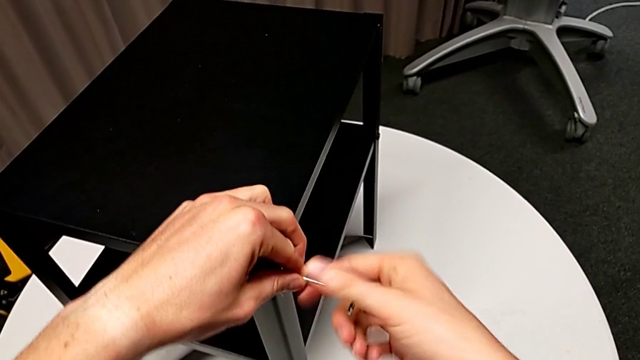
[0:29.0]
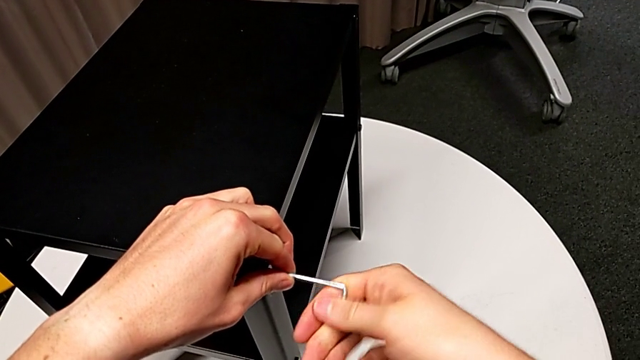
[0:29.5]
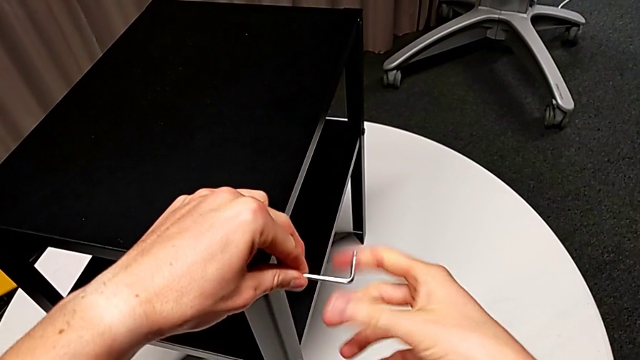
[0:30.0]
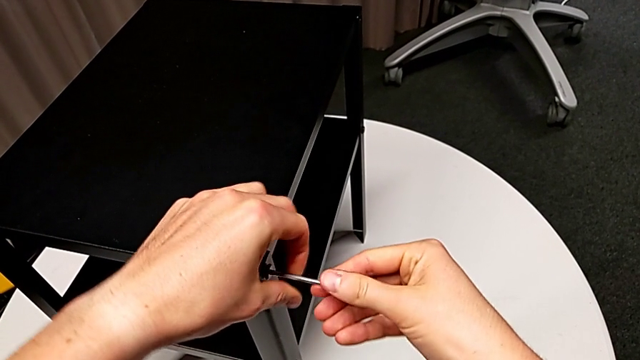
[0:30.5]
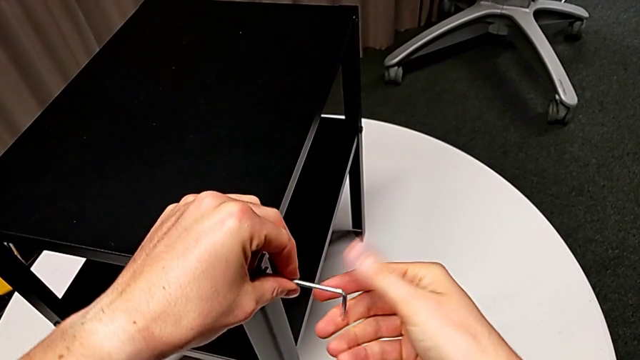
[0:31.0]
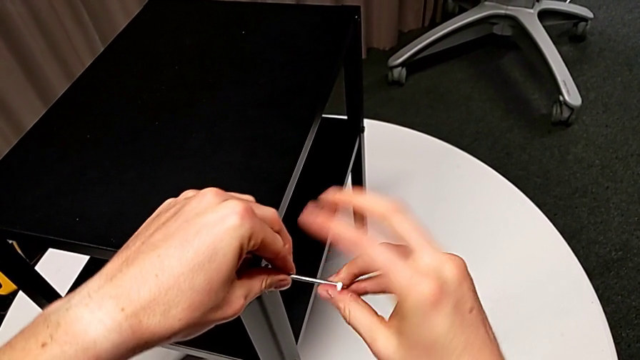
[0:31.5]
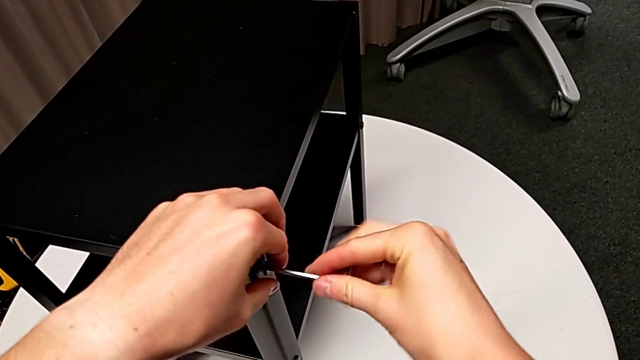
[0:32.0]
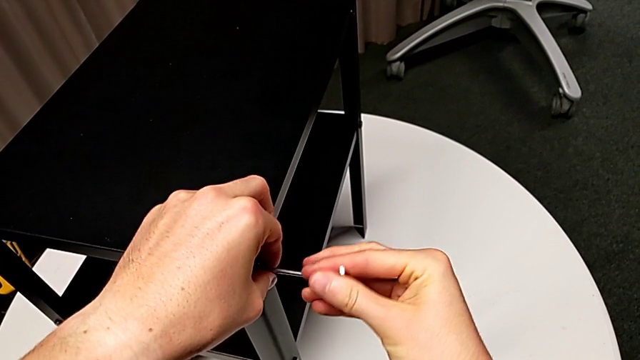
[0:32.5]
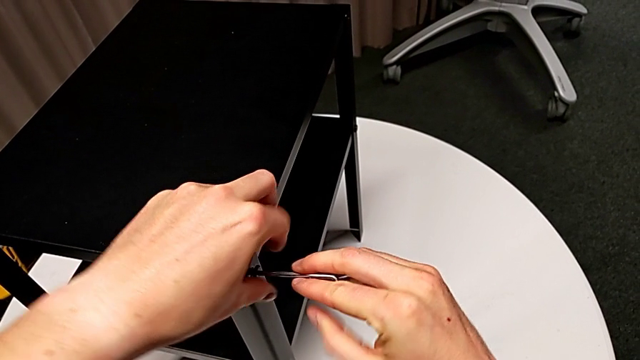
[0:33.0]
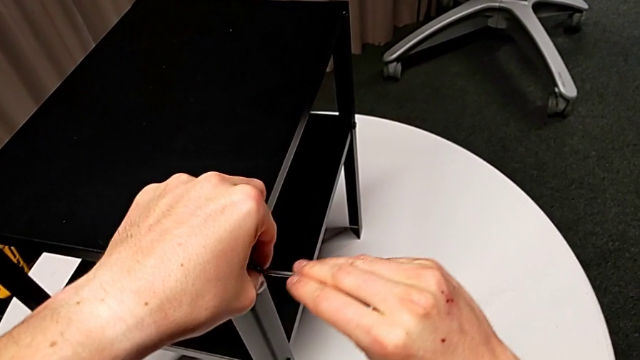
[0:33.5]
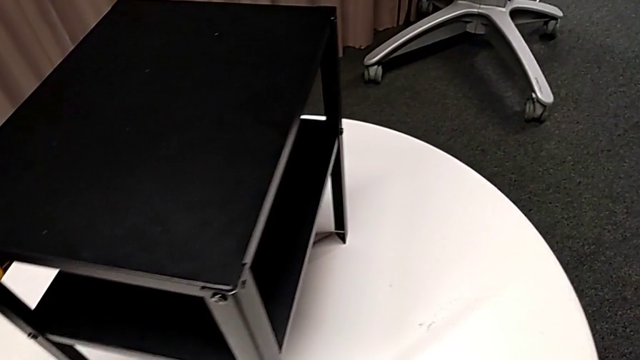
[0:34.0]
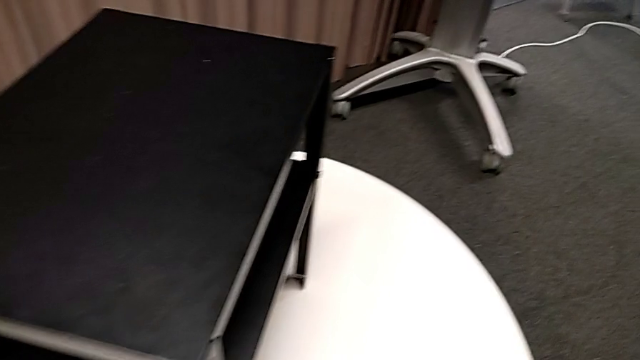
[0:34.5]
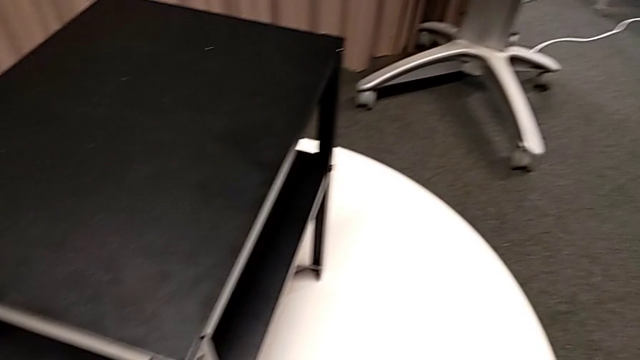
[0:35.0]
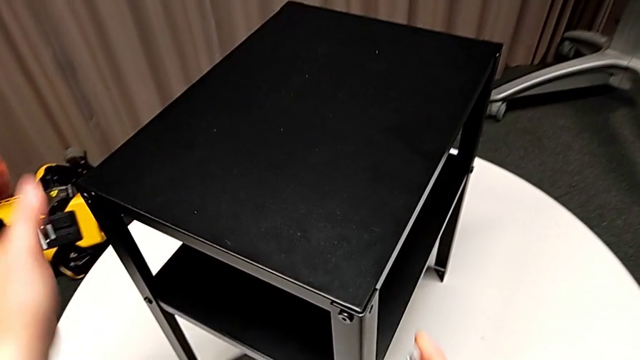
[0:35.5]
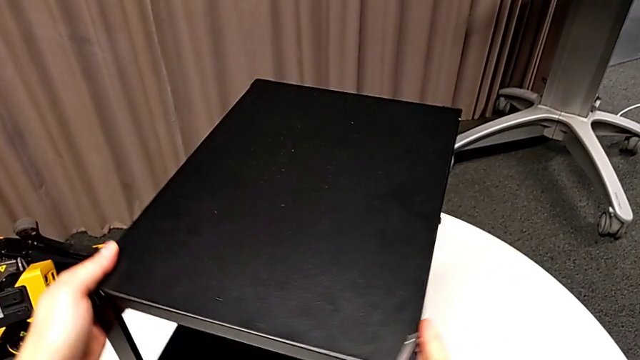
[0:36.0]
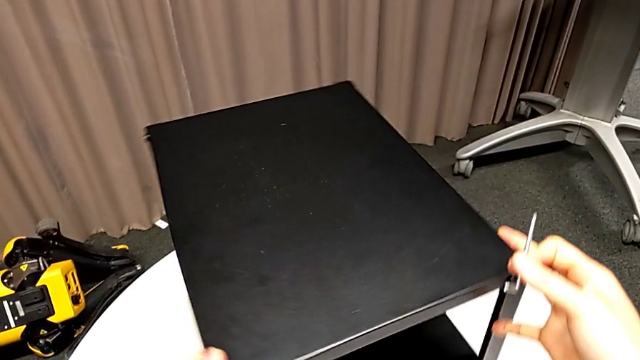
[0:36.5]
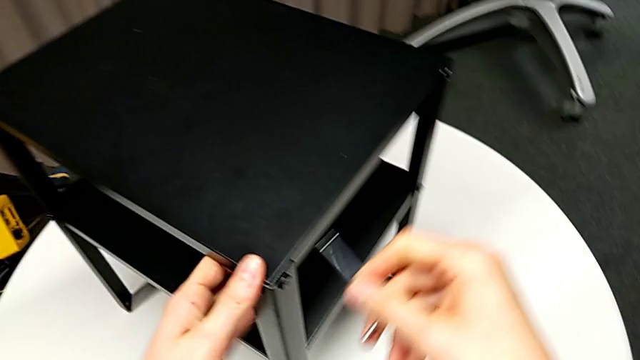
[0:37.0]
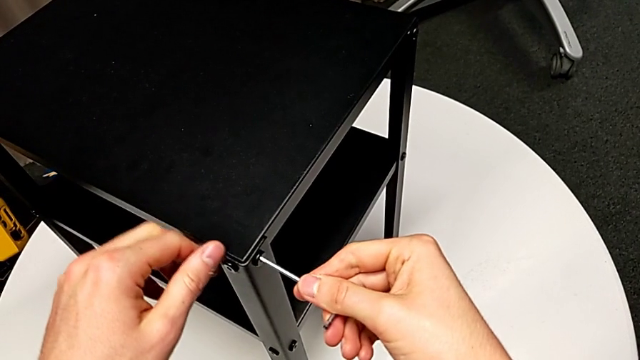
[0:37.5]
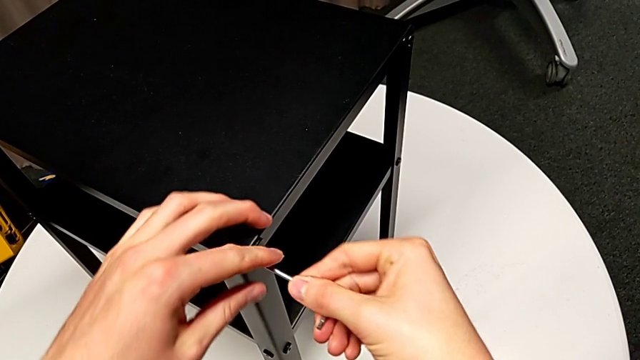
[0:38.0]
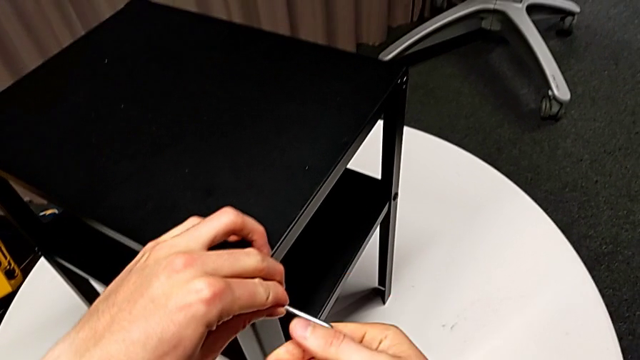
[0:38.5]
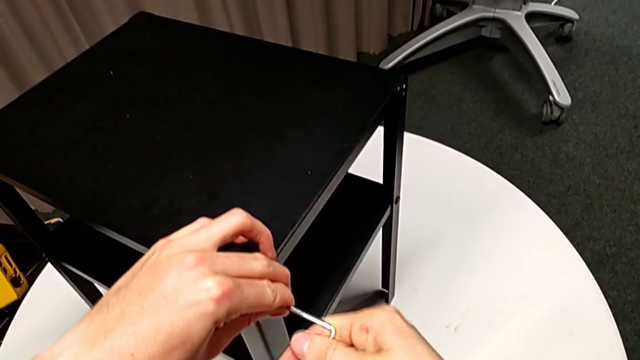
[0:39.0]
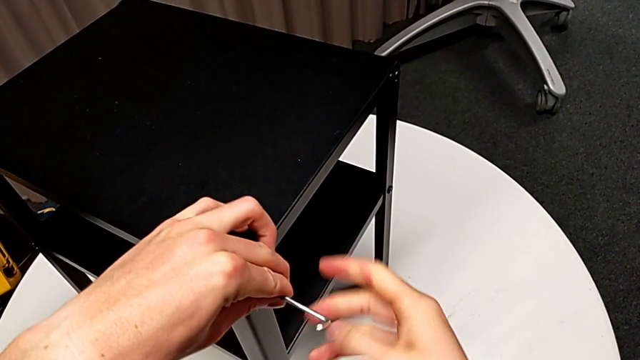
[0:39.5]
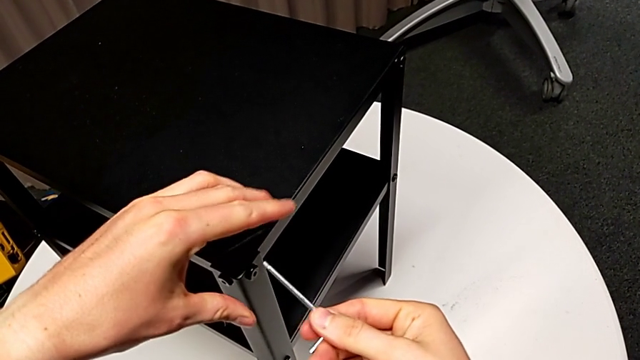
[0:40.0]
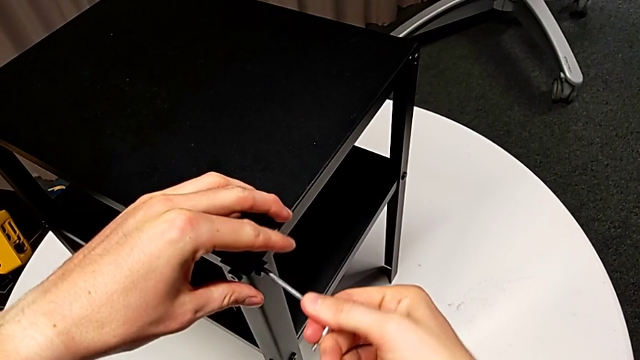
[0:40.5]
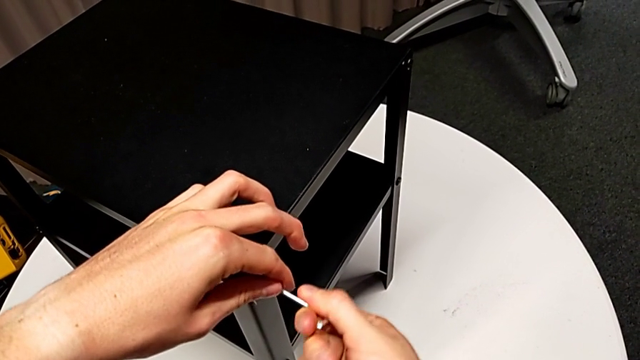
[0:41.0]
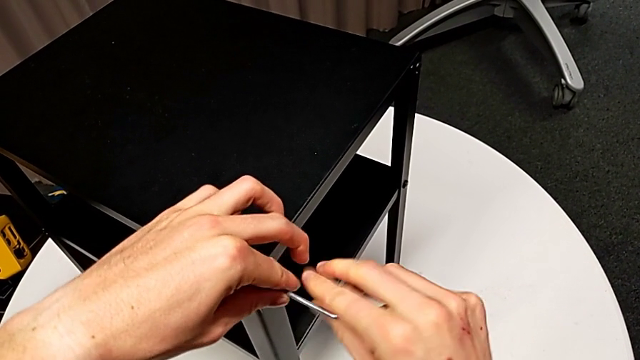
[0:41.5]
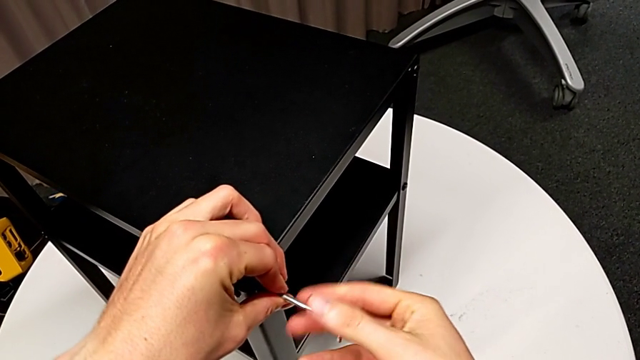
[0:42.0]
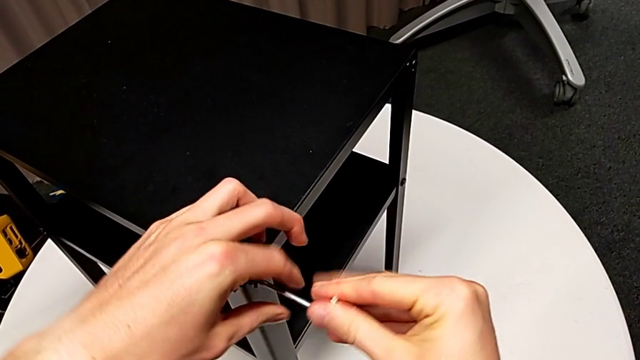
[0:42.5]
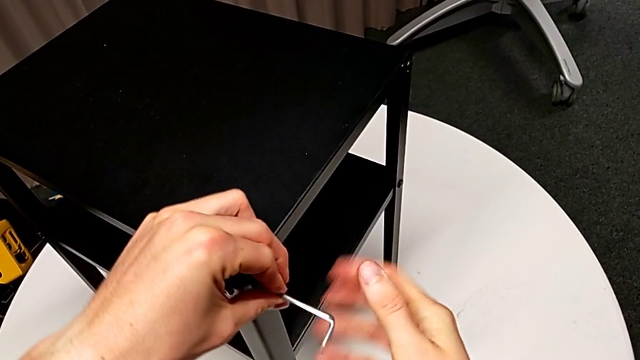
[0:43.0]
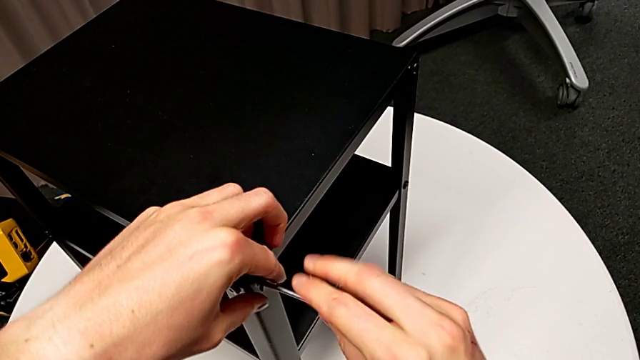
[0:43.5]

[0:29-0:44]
The camera wearer is disassembling the top table of the furniture. They unscrew the hex socket head, disassemble it with the left hand, withdraw the Allen wrench with the right hand, place the hex socket head, rotate the nightstand, insert the Allen wrench and unscrew the hex socket head.

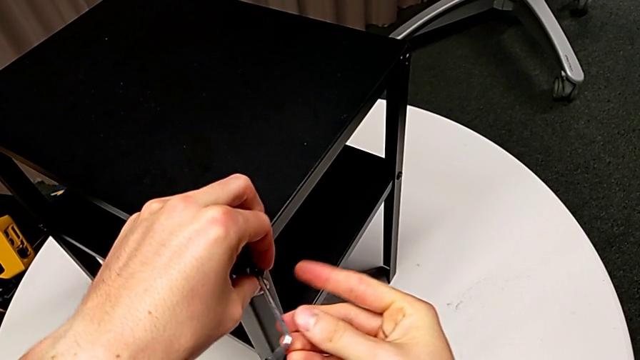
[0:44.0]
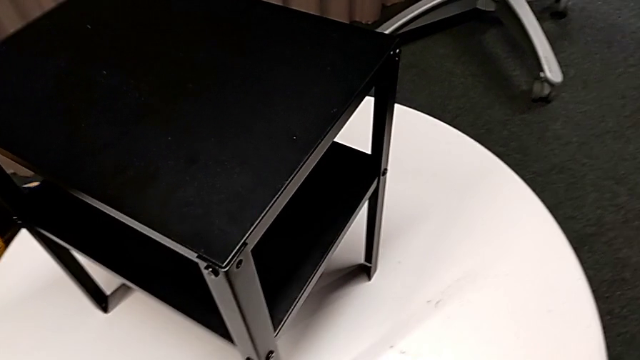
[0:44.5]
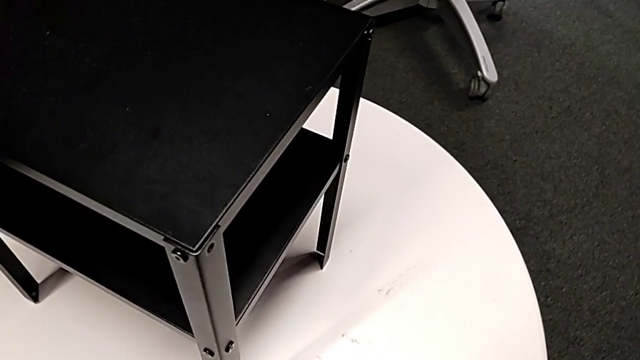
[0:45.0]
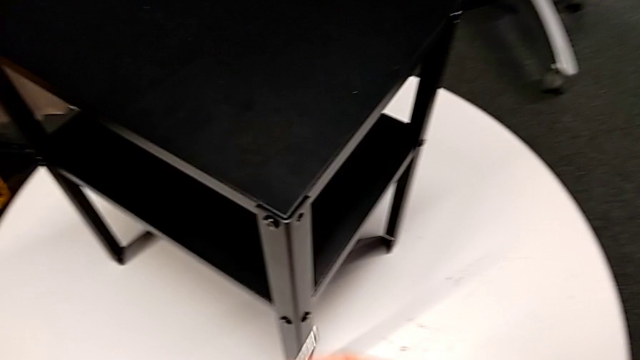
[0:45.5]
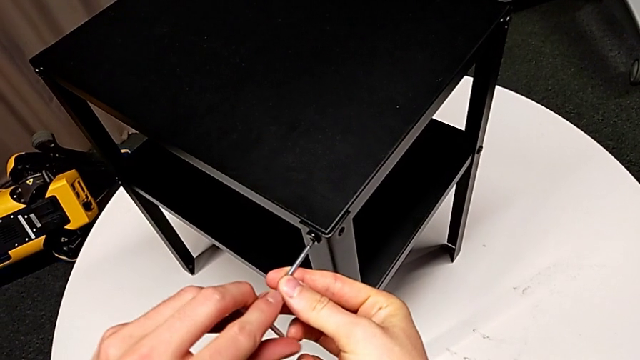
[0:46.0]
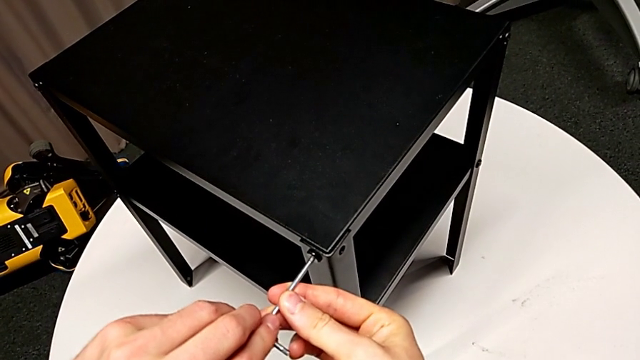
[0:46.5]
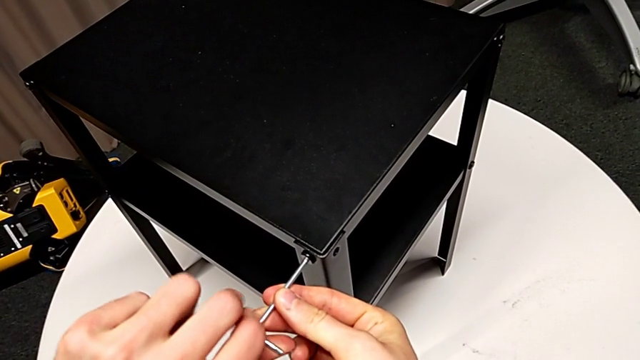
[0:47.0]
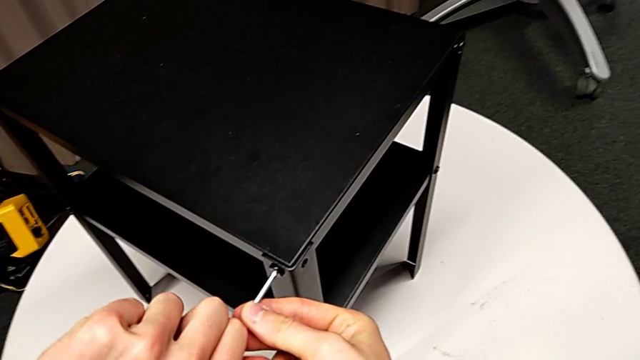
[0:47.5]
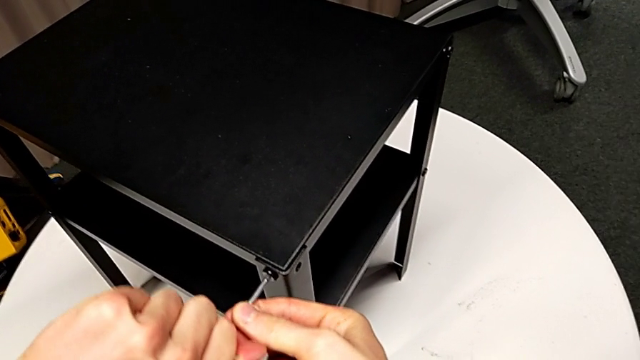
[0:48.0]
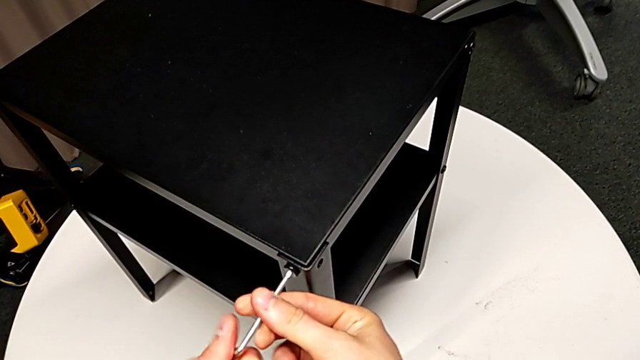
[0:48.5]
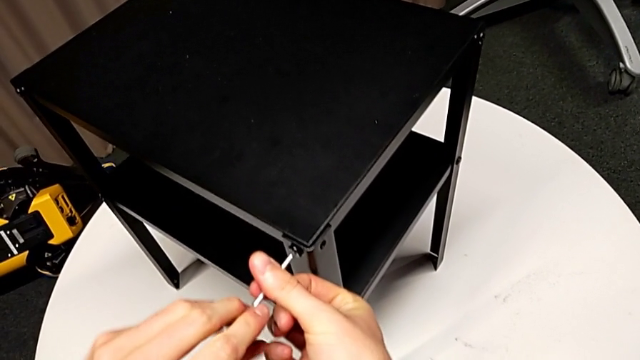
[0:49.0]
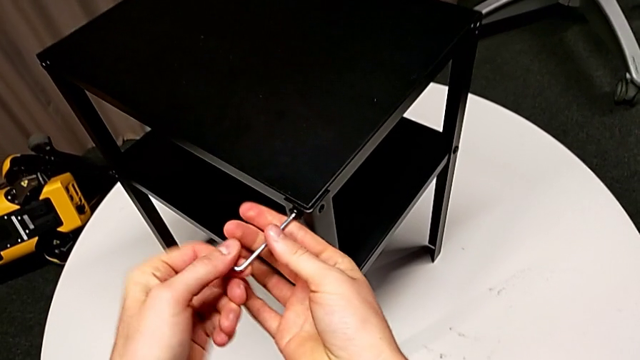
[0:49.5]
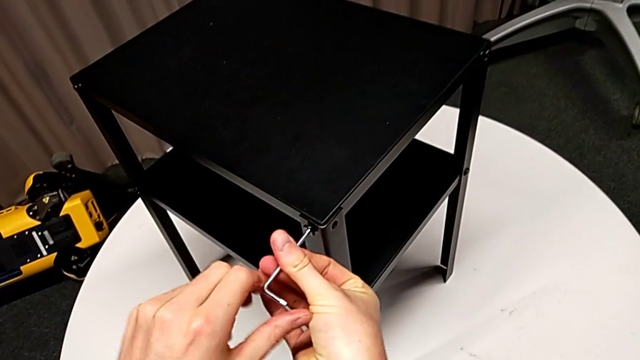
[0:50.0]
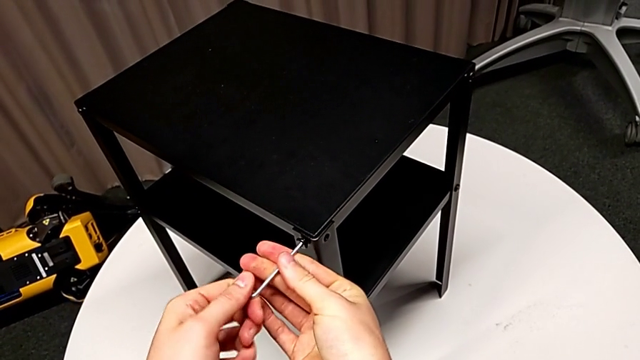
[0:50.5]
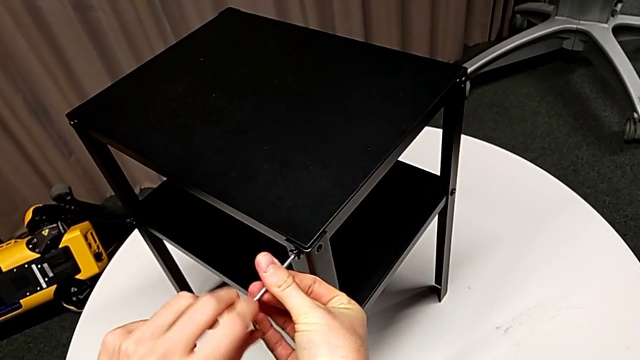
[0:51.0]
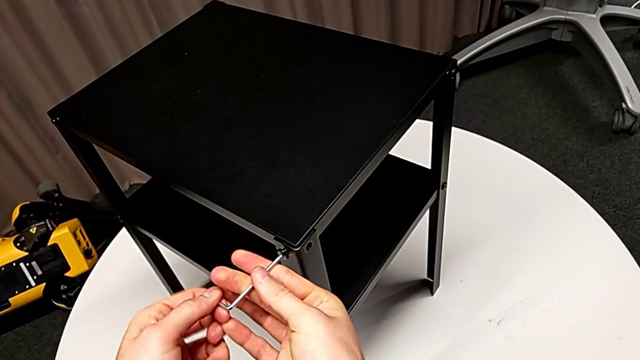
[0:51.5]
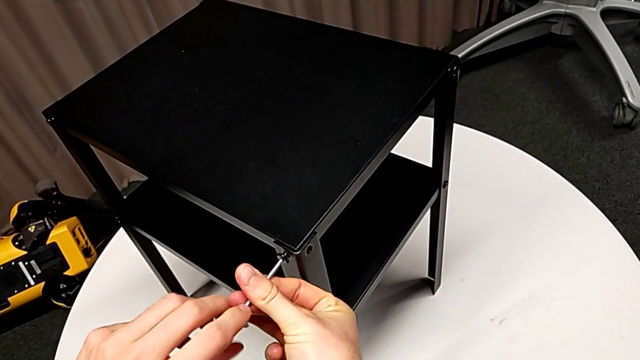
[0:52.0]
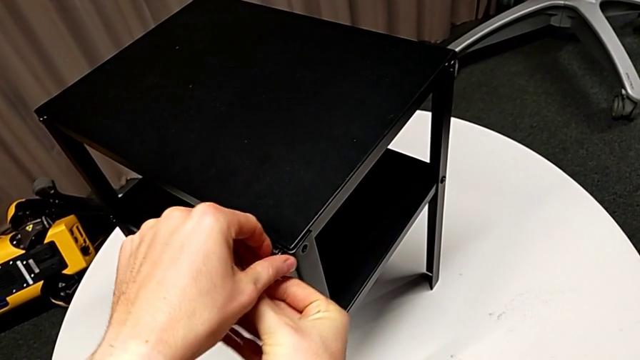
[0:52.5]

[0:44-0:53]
The camera wearer is disassembling the top table of the furniture. They disassemble the hex socket head with the left hand, withdraw the Allen wrench with the right hand, place the hex socket head, insert the Allen wrench, unscrew the hex socket head and withdraw the Allen wrench.
